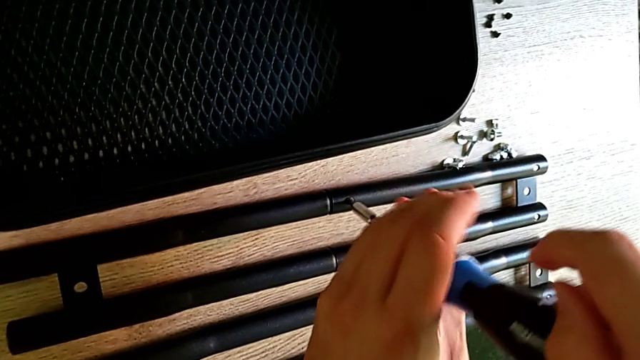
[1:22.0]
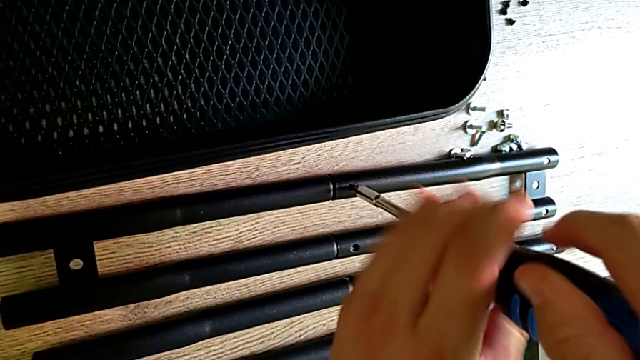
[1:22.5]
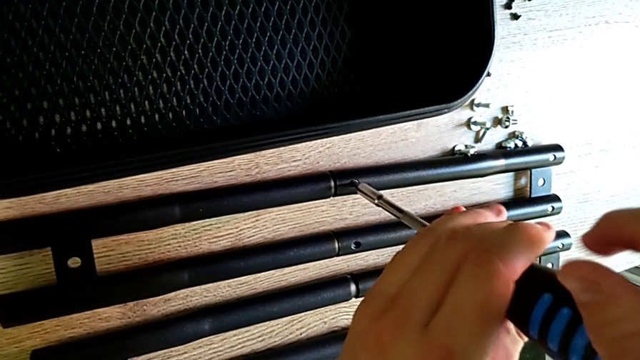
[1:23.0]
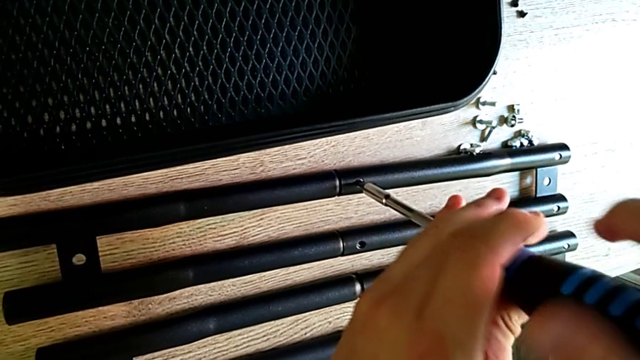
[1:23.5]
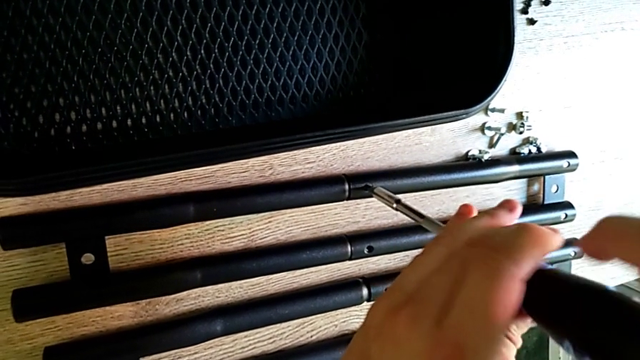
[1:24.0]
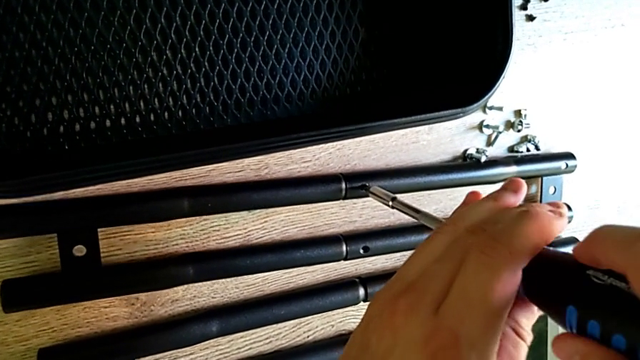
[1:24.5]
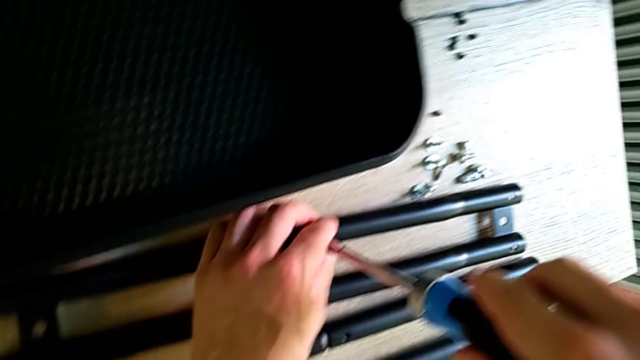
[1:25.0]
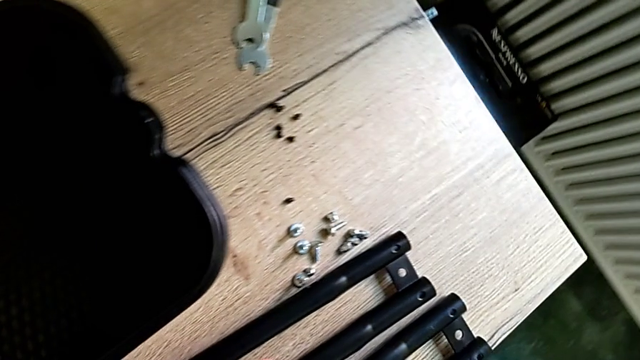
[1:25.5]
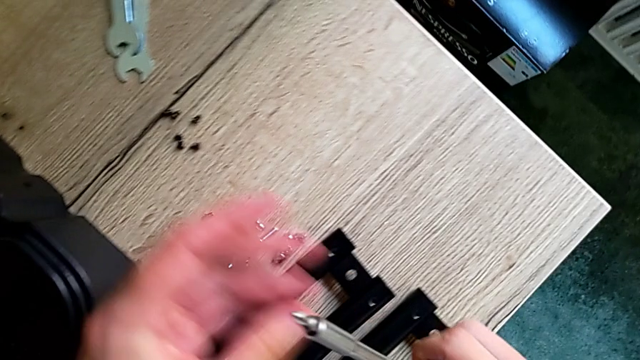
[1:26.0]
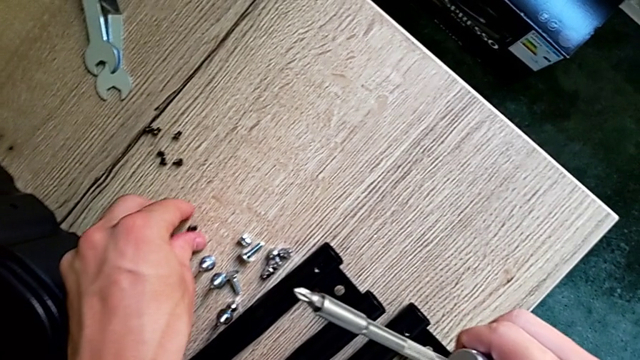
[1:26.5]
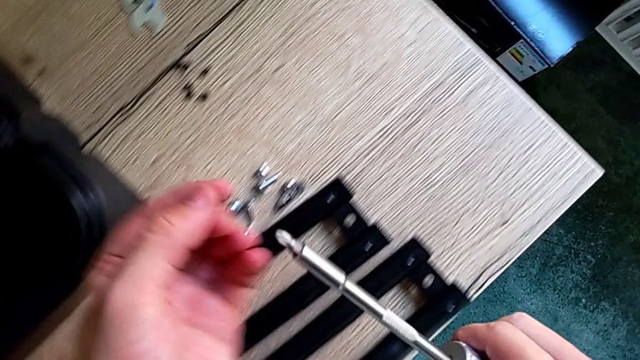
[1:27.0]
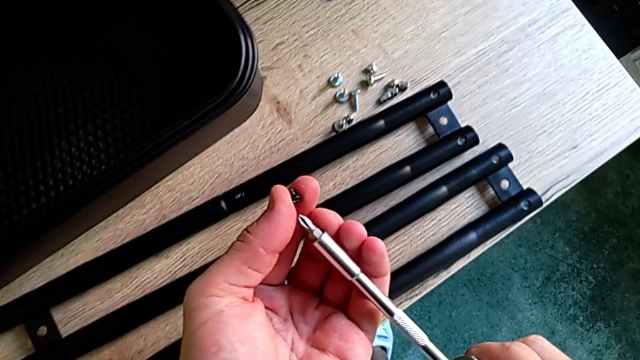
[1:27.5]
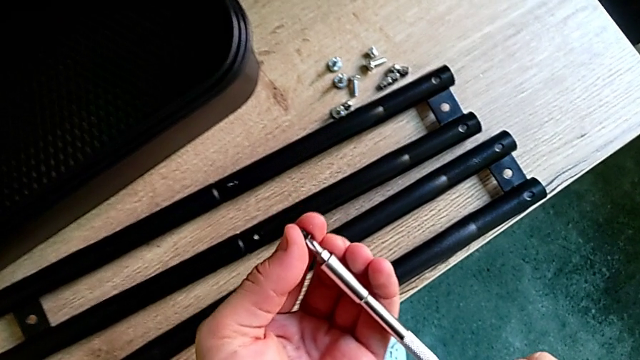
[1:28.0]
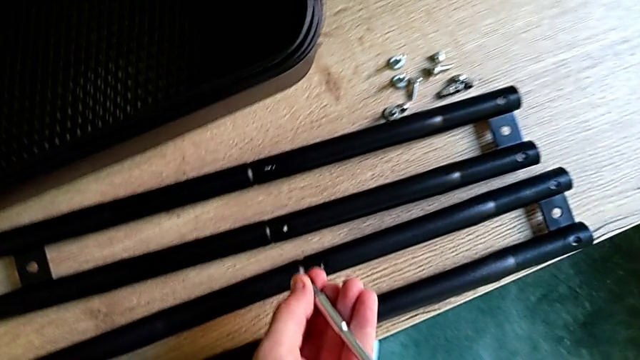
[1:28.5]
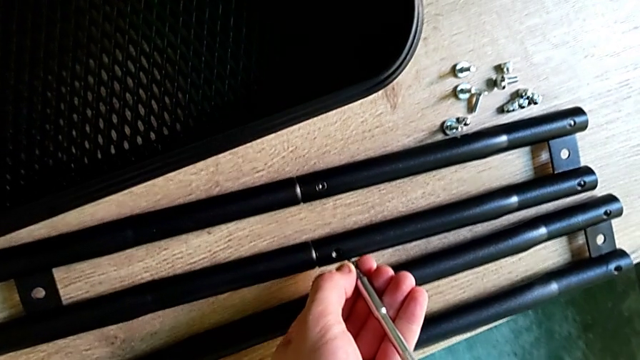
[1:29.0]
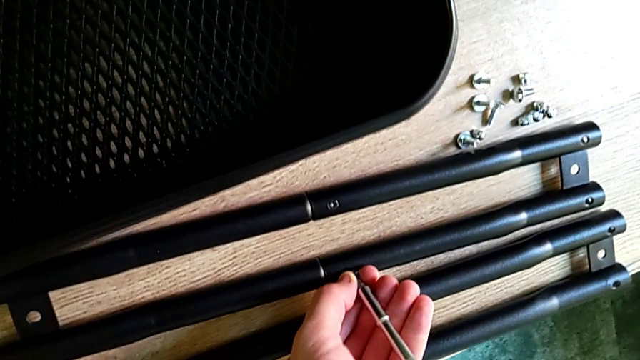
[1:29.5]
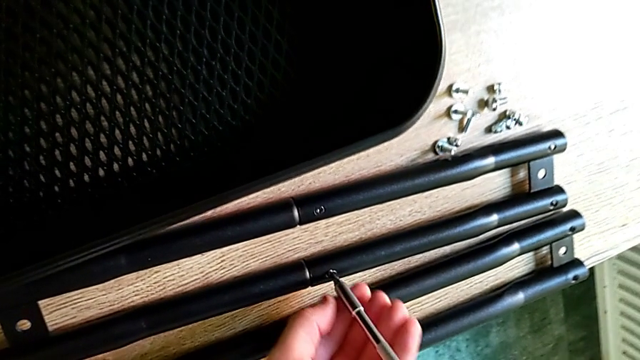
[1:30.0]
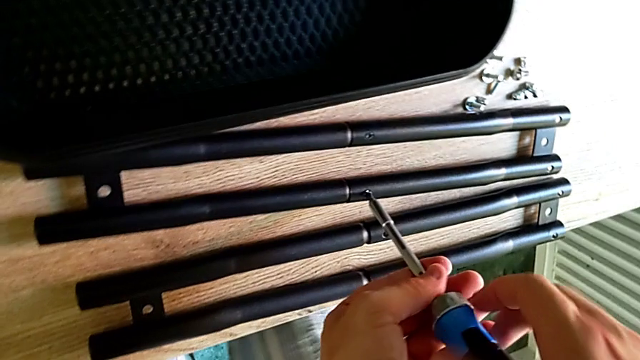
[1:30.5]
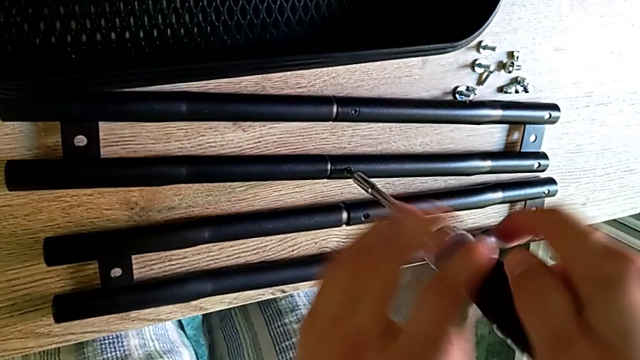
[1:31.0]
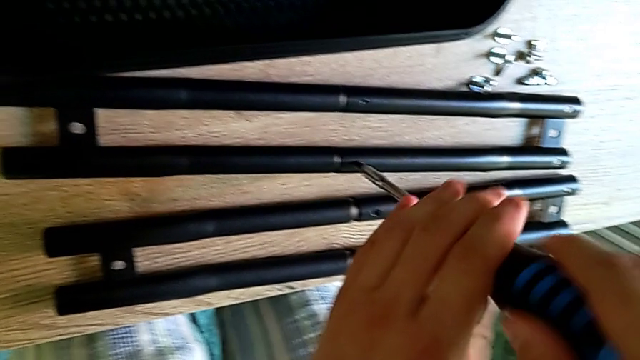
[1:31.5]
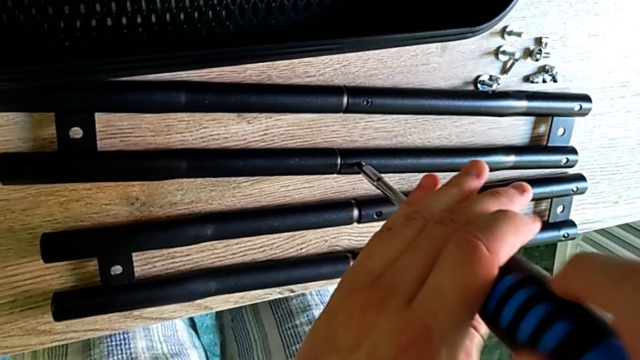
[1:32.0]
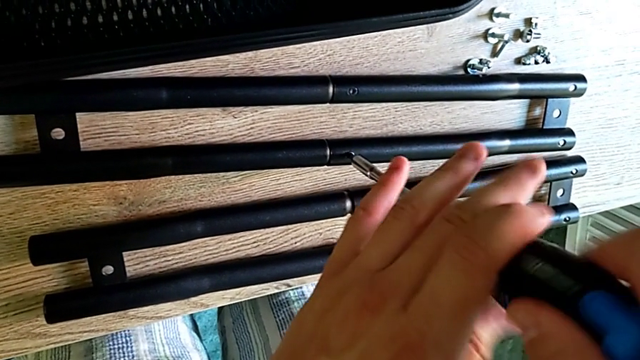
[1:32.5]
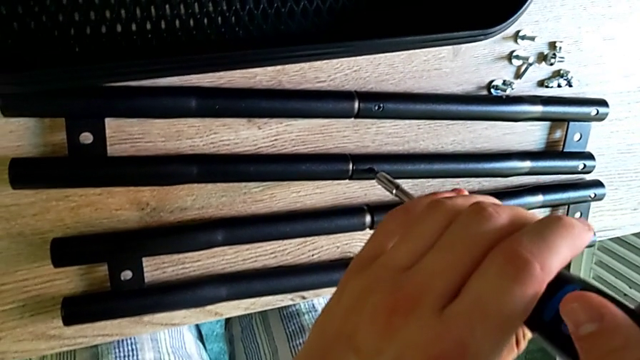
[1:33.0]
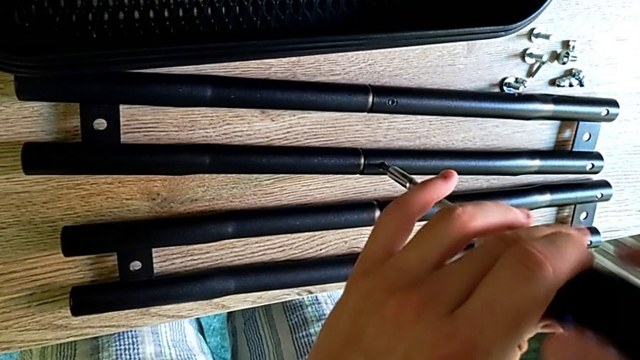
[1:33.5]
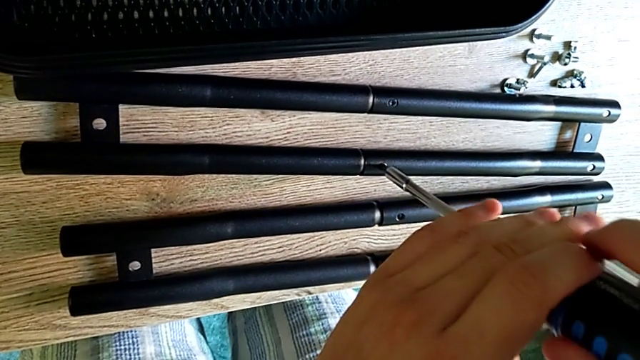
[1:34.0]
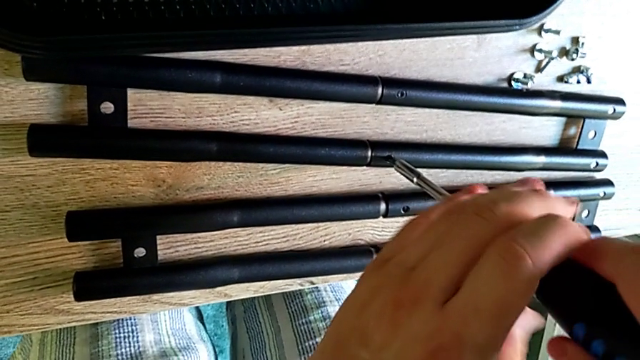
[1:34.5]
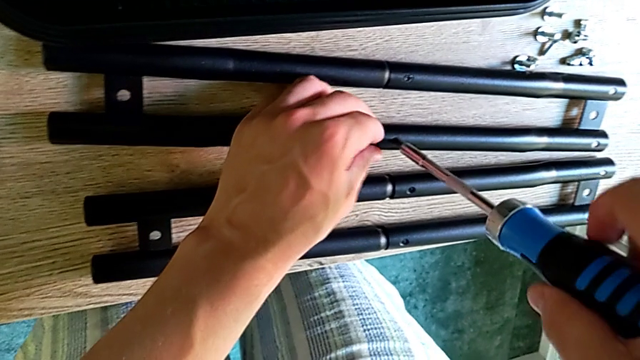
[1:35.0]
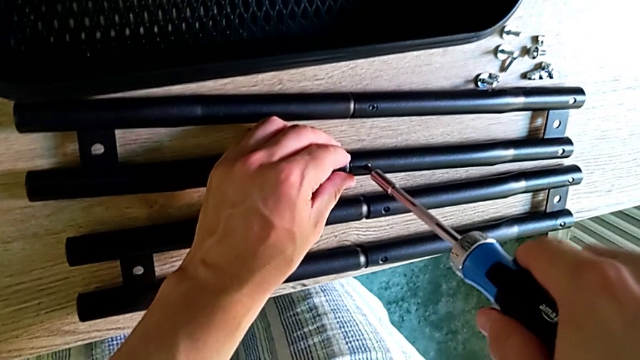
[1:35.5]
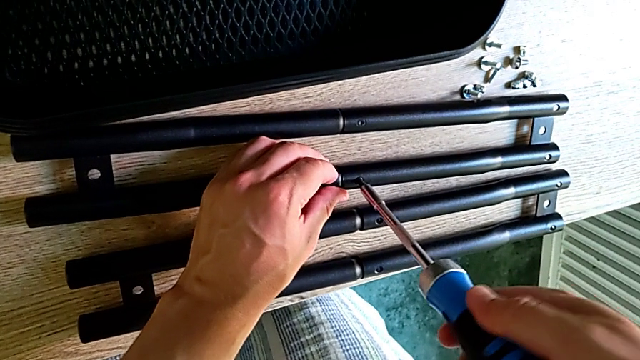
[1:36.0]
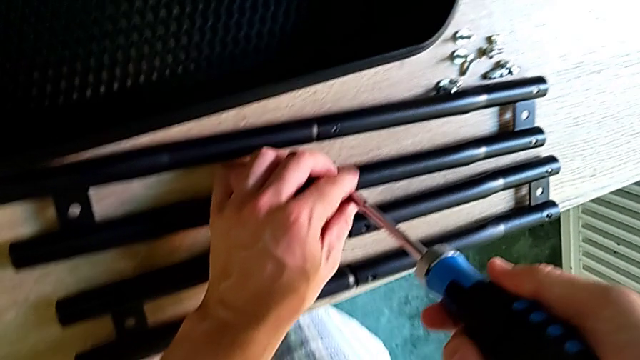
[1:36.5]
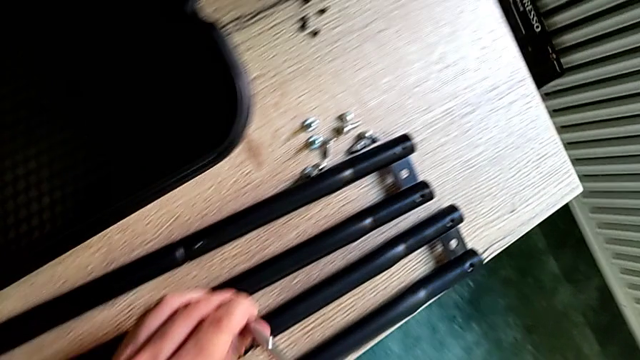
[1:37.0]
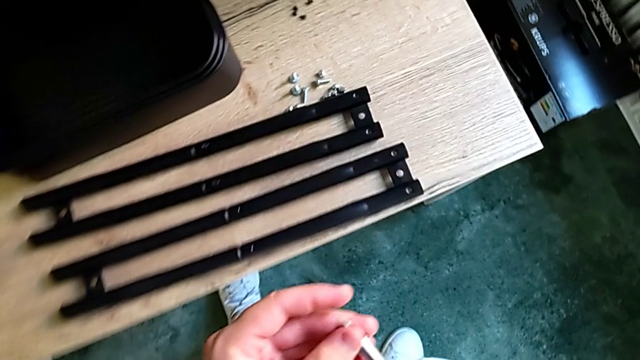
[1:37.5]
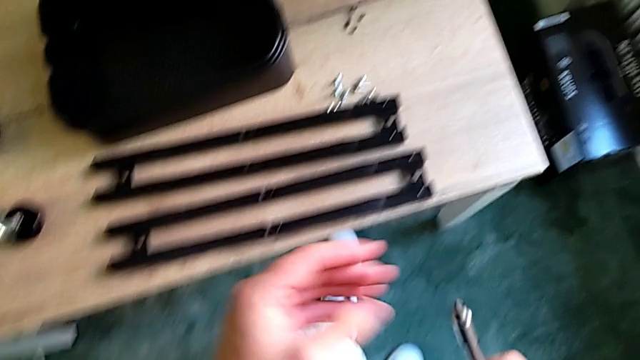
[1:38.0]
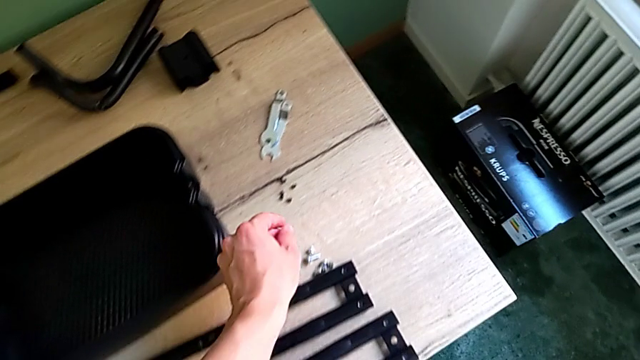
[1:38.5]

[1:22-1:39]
The camera wearer is assembling the sidebar. They keep screwing the screw, grab it and screw it.

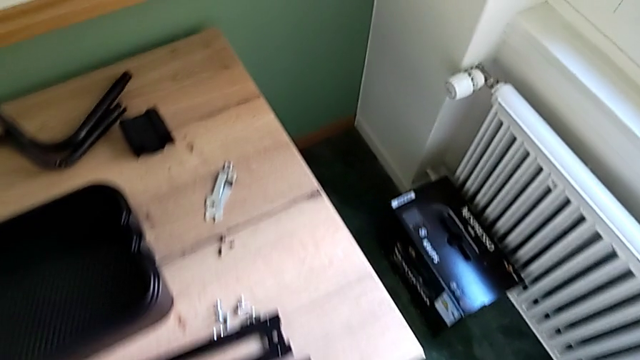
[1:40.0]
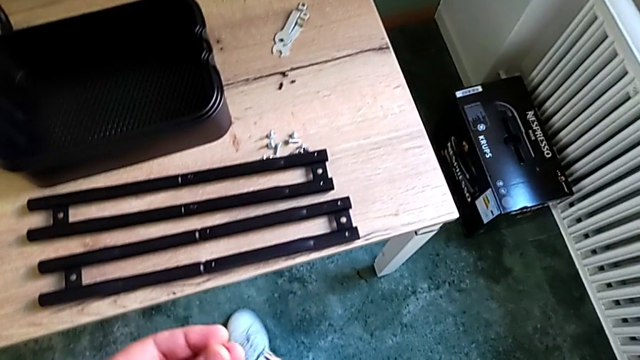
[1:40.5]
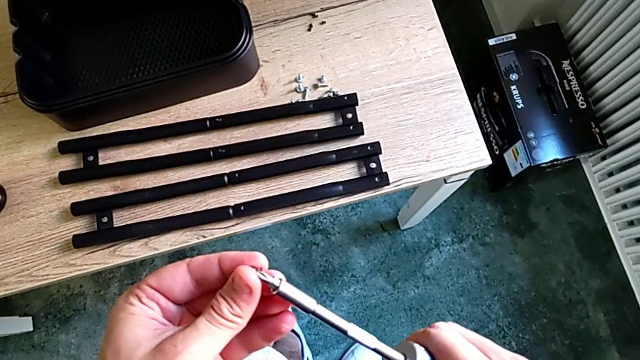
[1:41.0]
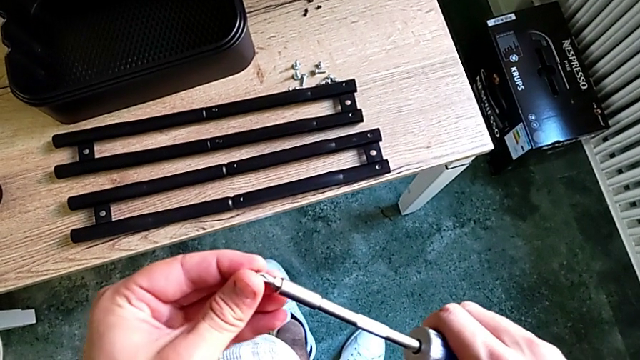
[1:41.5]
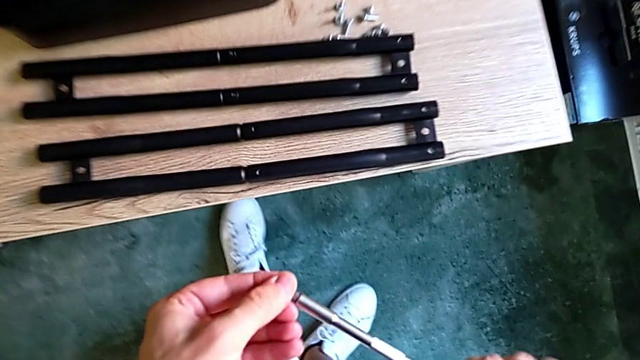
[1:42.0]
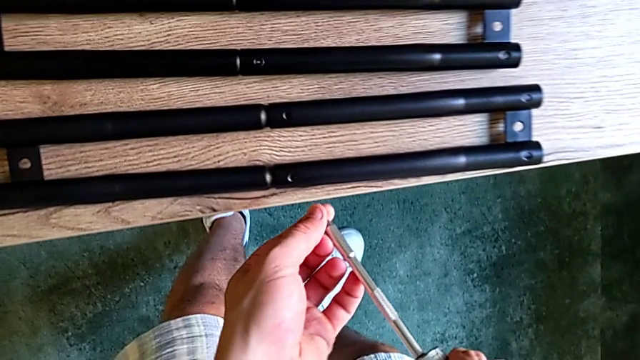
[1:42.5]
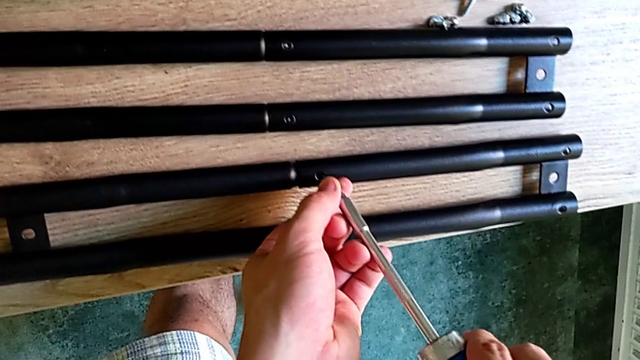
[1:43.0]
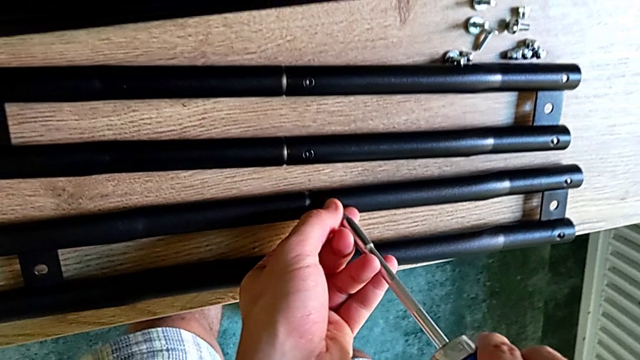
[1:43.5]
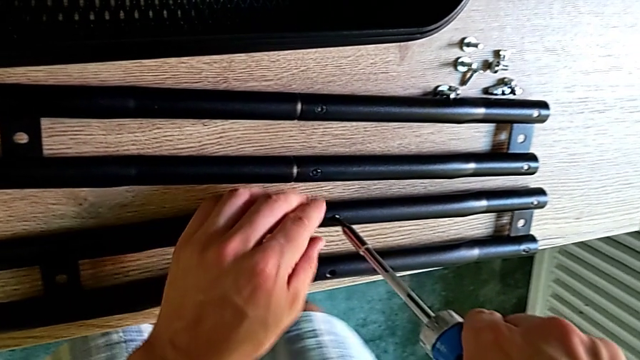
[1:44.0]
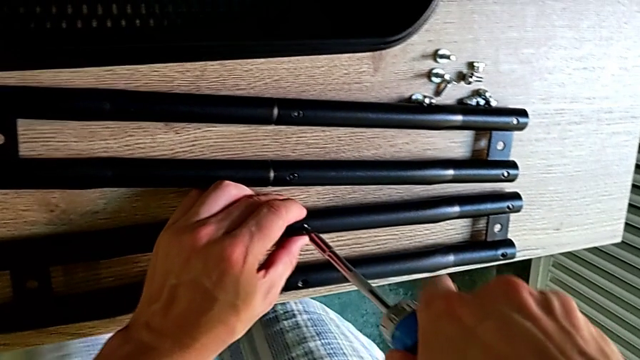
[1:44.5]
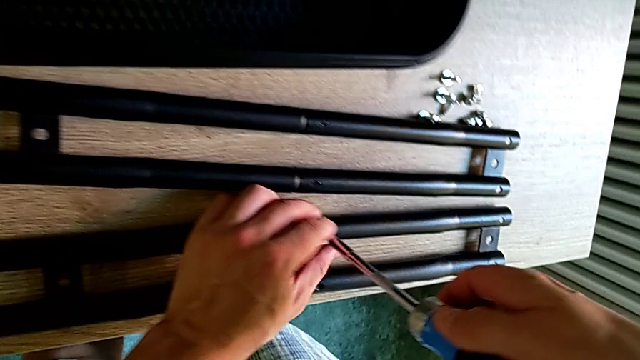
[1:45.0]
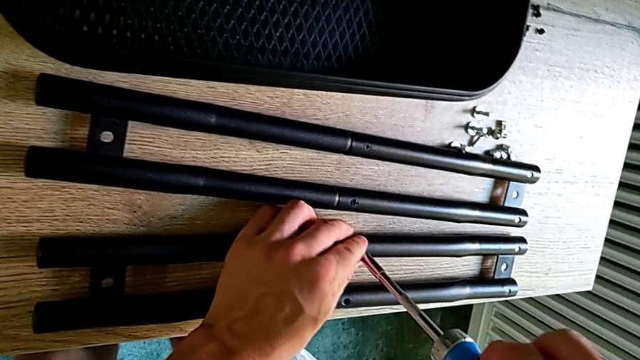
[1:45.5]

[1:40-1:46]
The camera wearer is screwing the sidebar. They grab the screw and begin to screw it.
